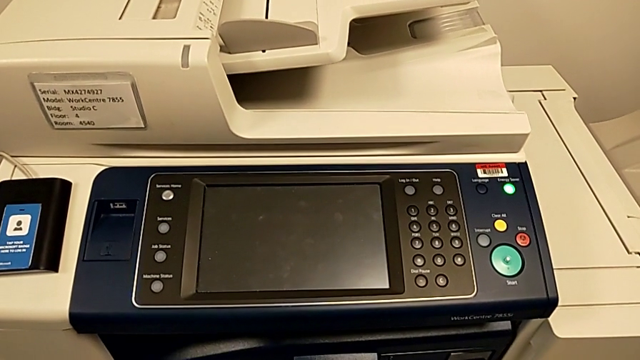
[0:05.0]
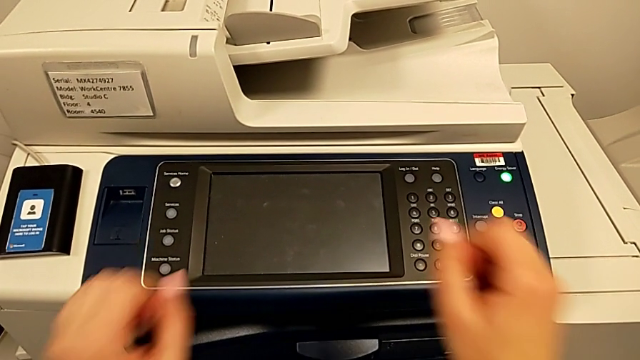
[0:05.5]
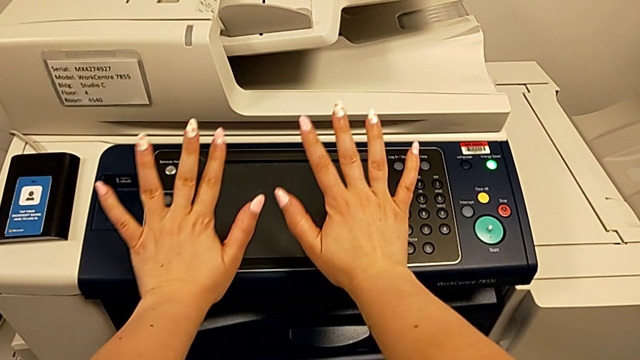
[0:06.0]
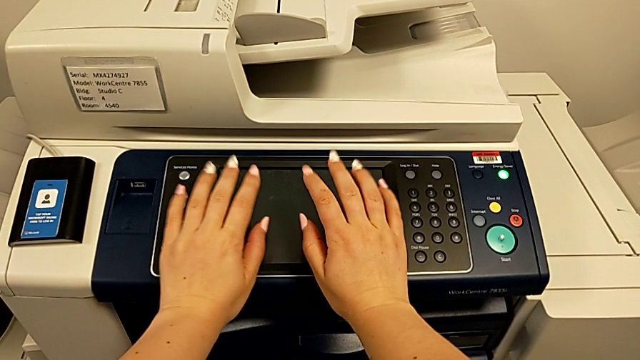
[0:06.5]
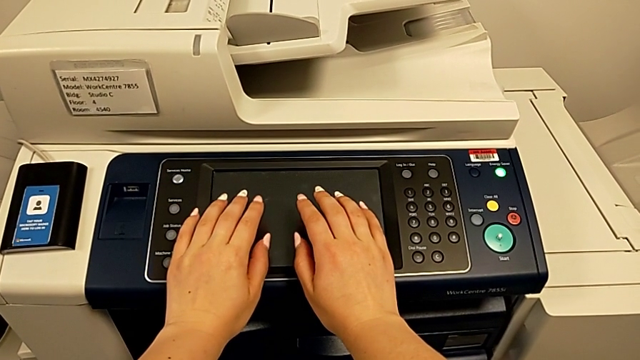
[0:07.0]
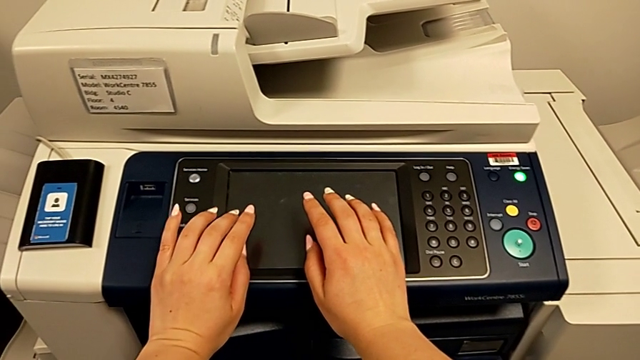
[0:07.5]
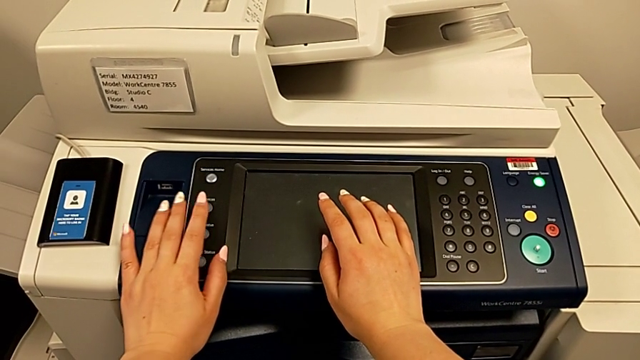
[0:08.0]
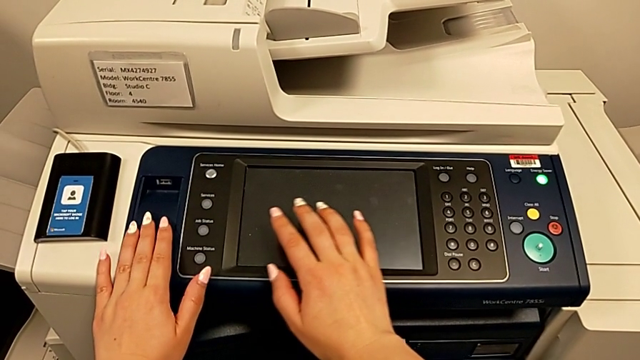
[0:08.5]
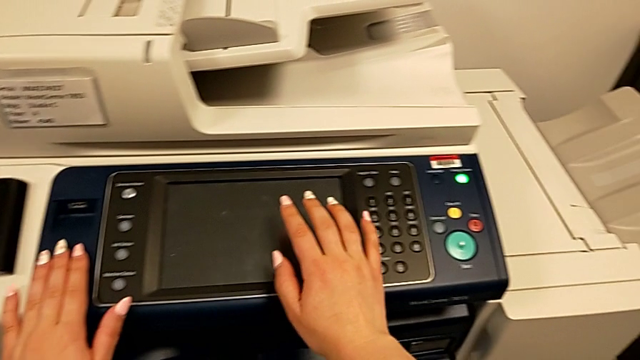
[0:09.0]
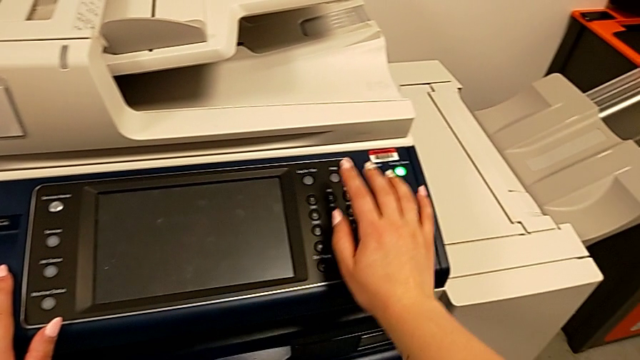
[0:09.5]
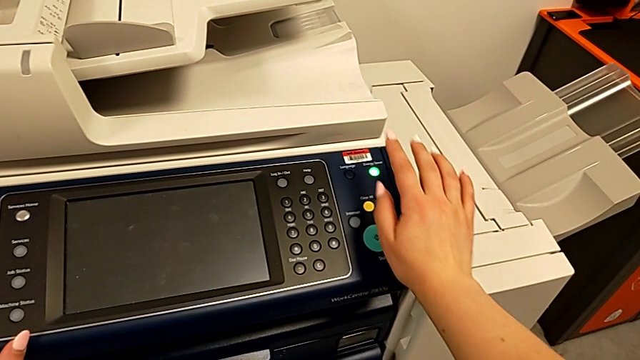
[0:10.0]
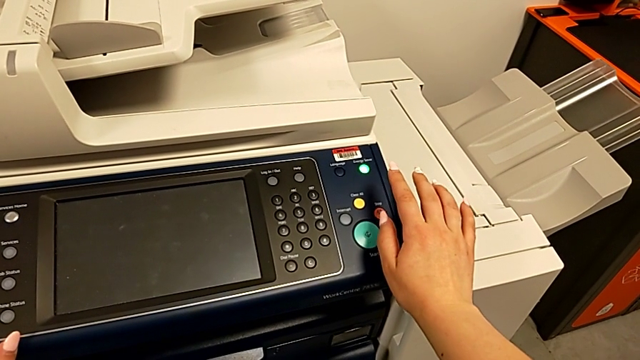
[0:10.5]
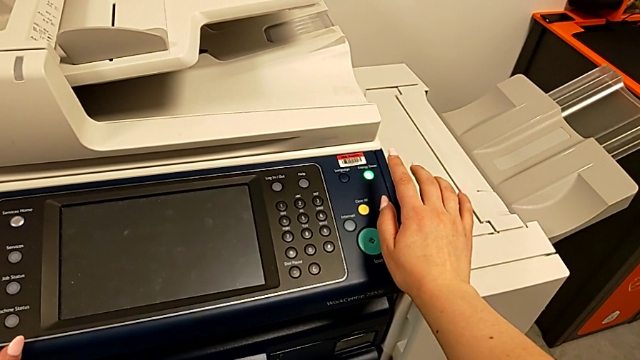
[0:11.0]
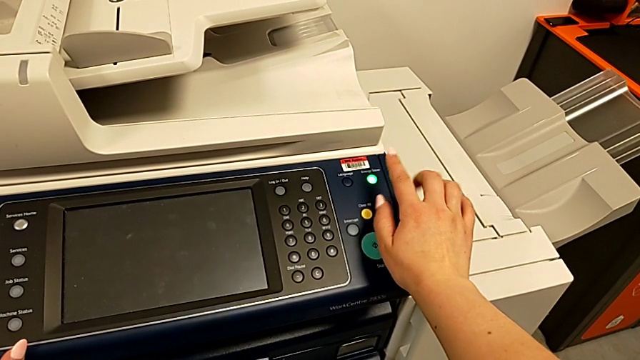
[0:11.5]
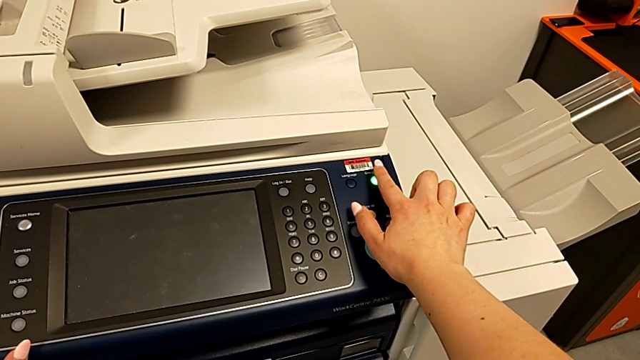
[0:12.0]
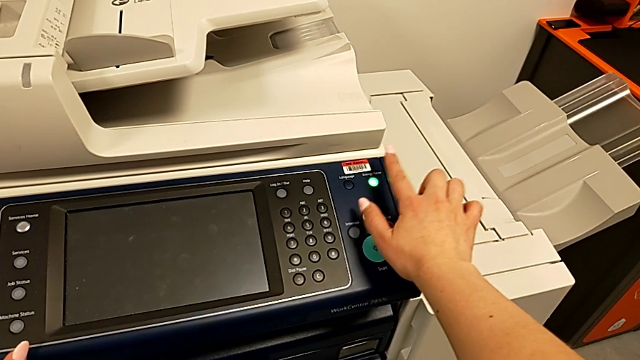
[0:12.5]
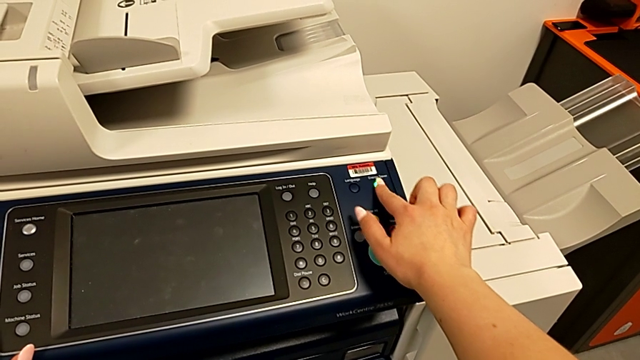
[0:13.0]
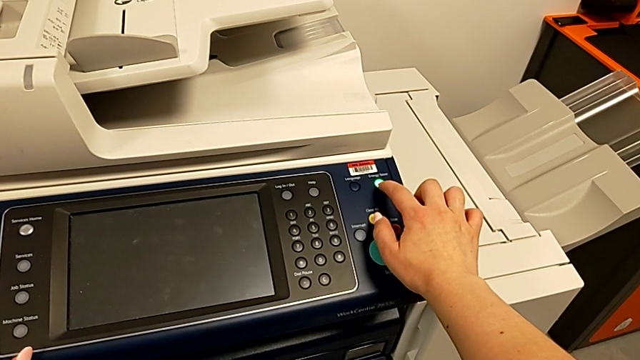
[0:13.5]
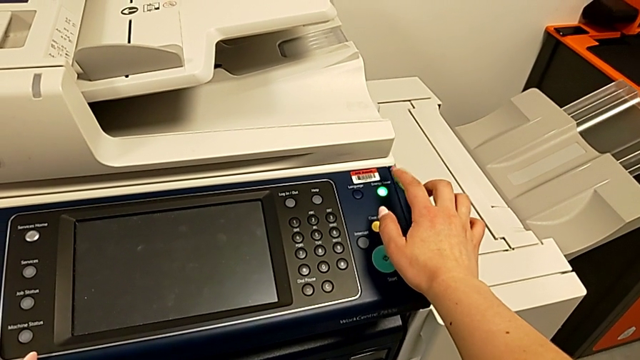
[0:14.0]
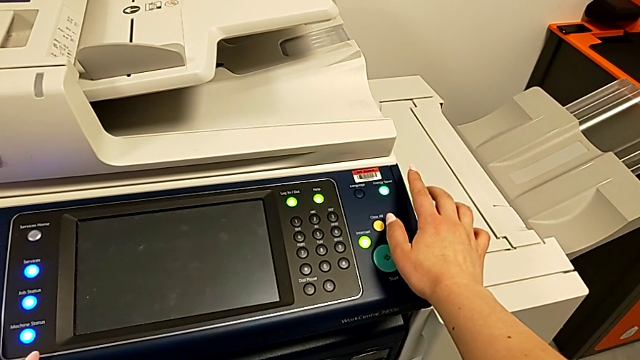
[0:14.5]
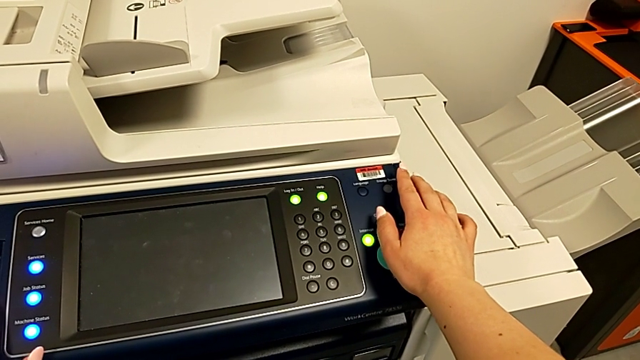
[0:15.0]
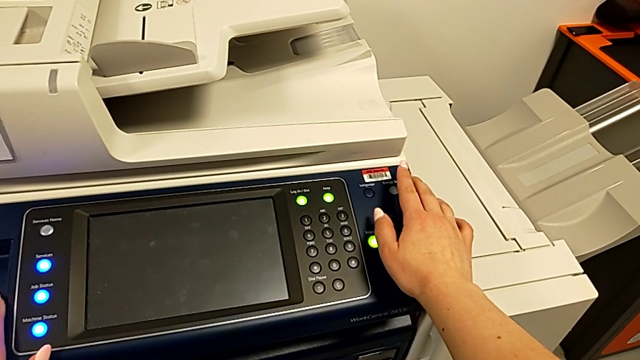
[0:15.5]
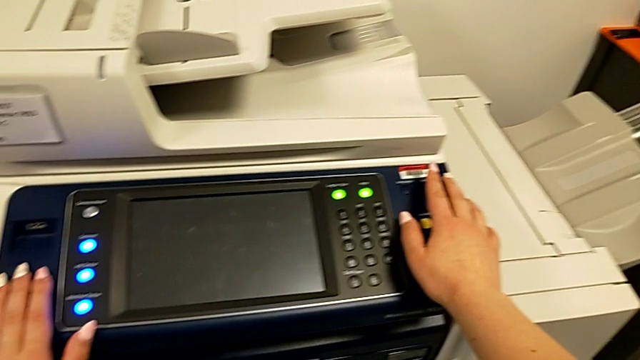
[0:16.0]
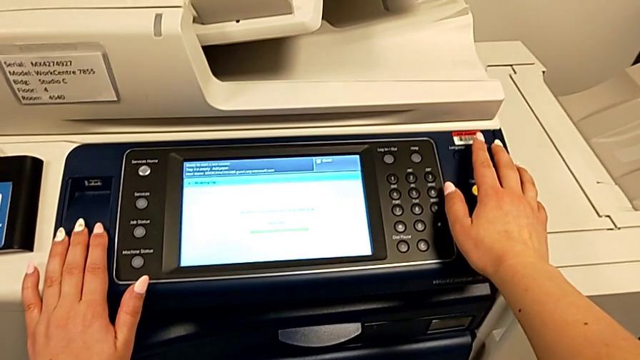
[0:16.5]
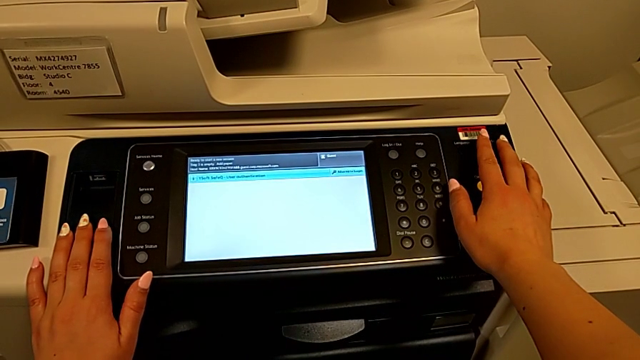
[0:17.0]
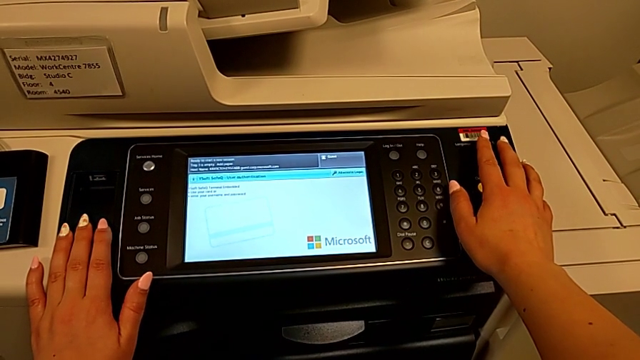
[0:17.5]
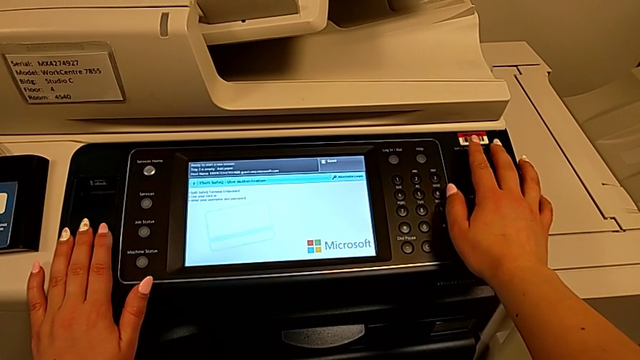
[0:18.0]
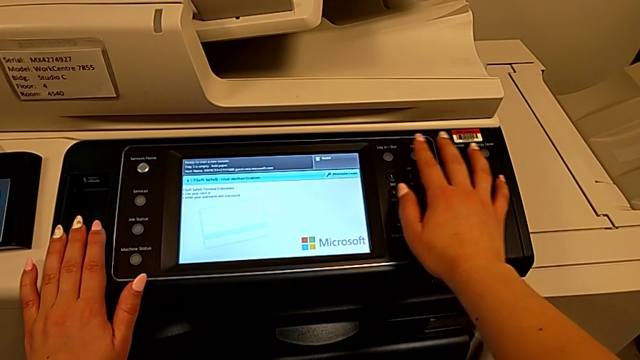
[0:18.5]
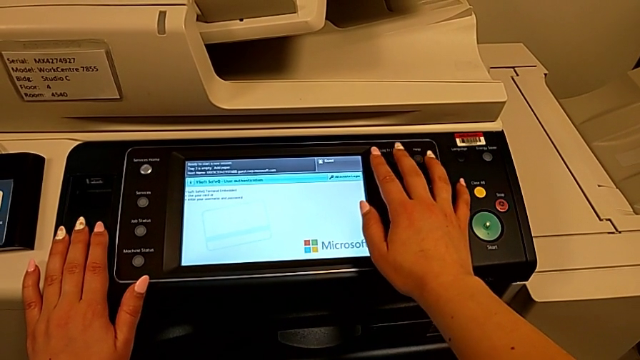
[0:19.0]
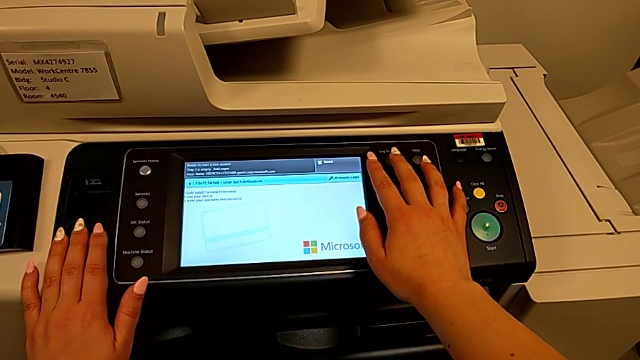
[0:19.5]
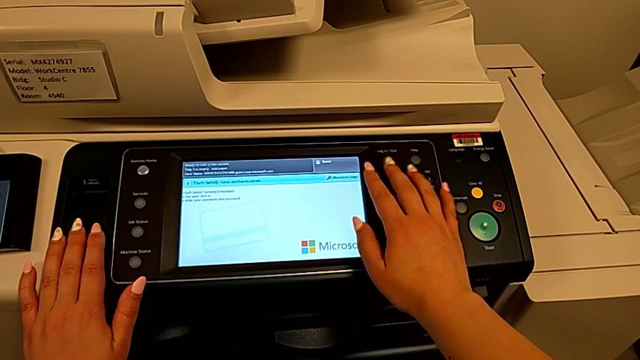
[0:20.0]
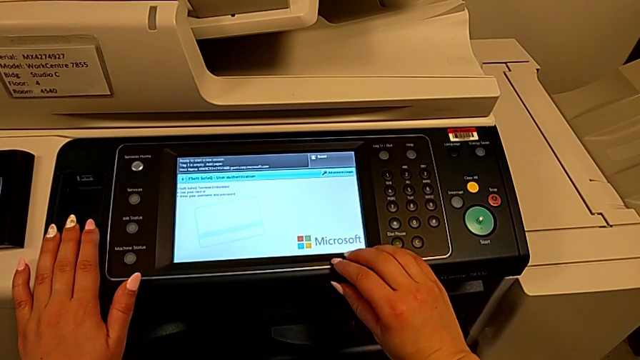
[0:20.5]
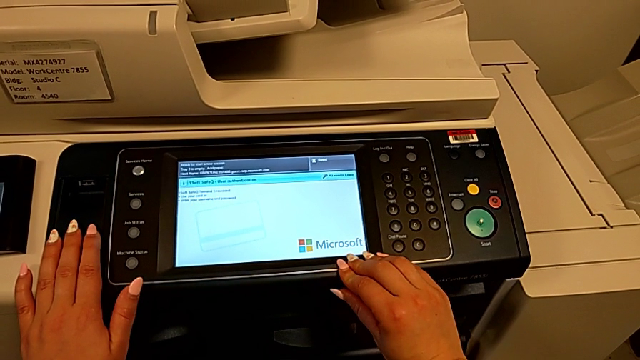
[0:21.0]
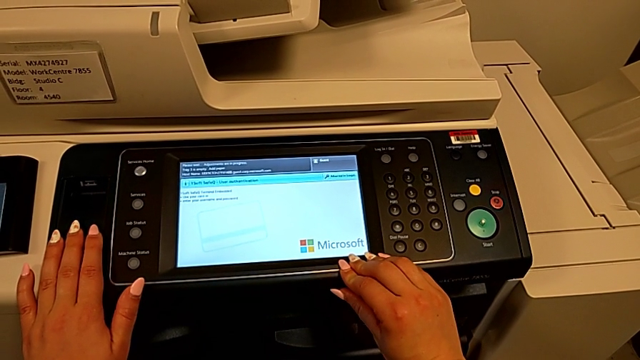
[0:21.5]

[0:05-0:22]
The camera wearer turns on the printer. They approach the printer, touch it, approach the green moon button and press the green button.

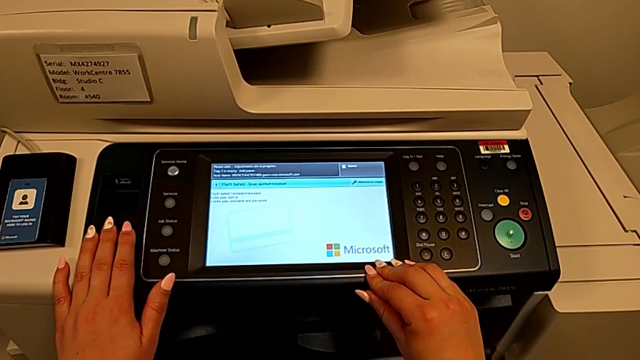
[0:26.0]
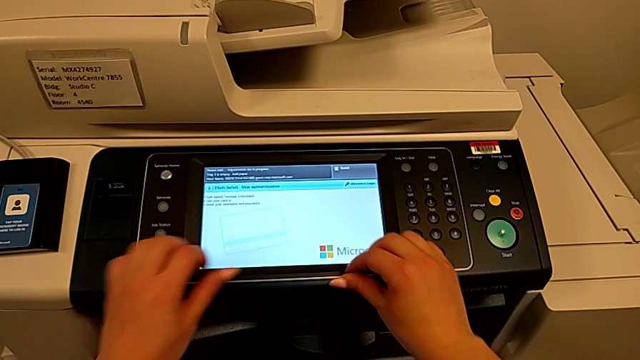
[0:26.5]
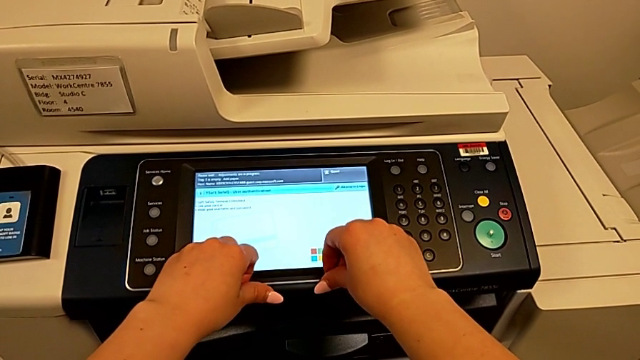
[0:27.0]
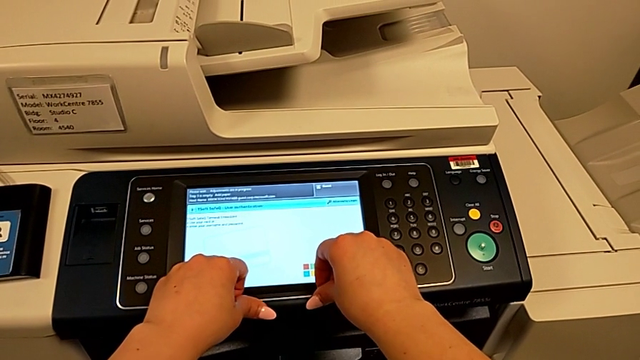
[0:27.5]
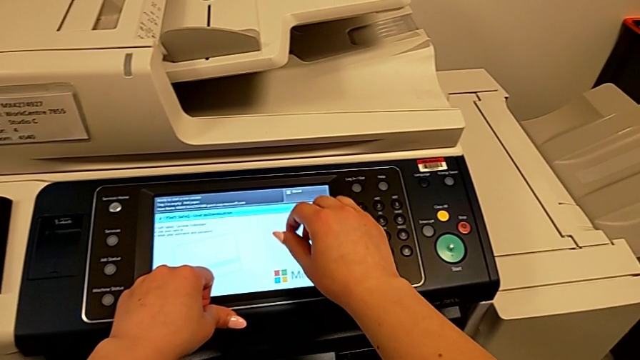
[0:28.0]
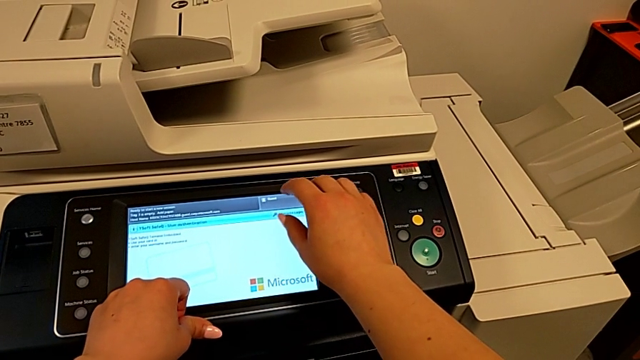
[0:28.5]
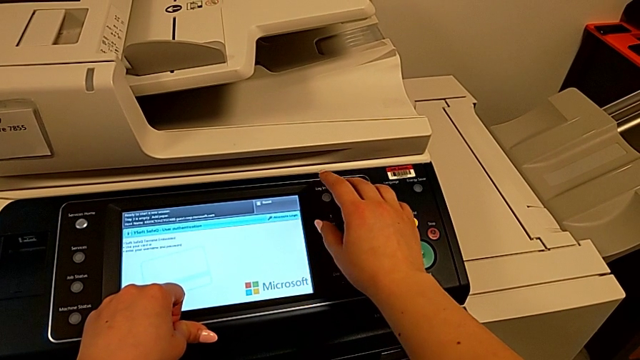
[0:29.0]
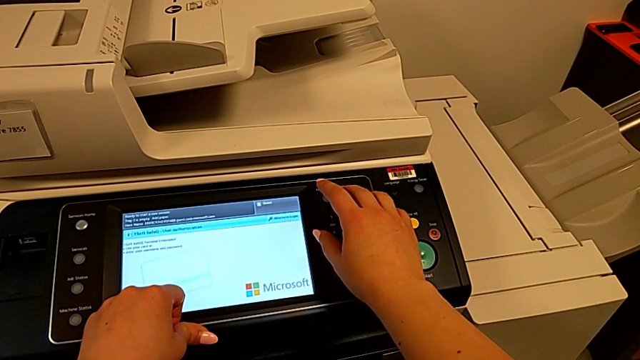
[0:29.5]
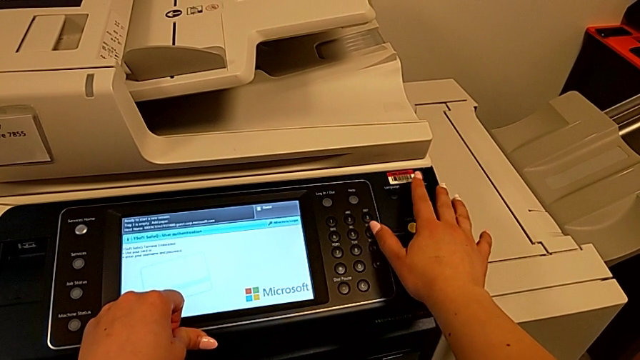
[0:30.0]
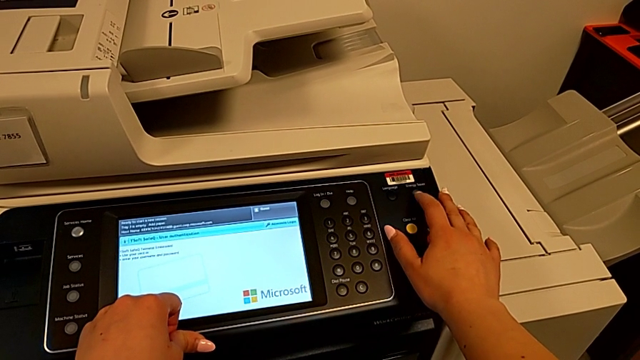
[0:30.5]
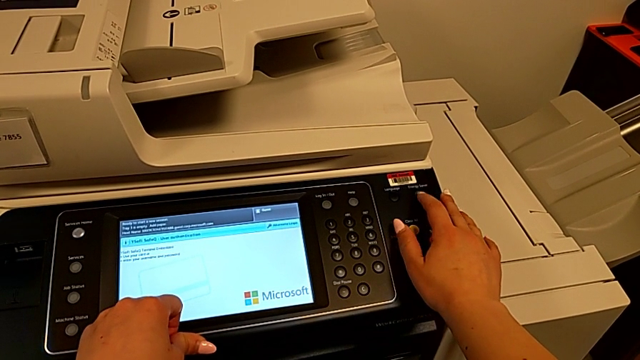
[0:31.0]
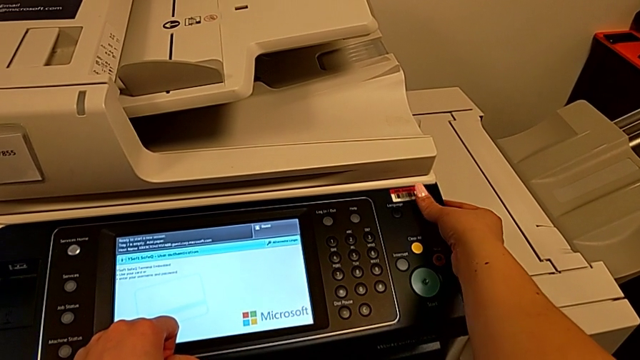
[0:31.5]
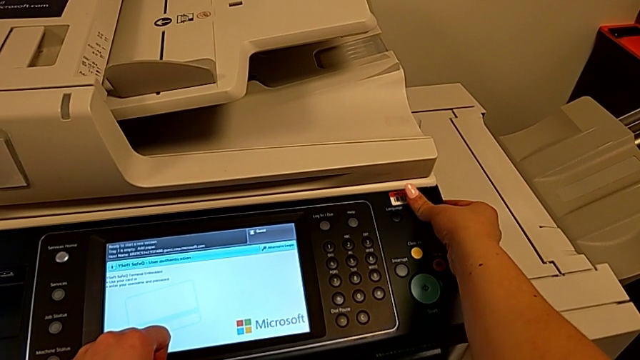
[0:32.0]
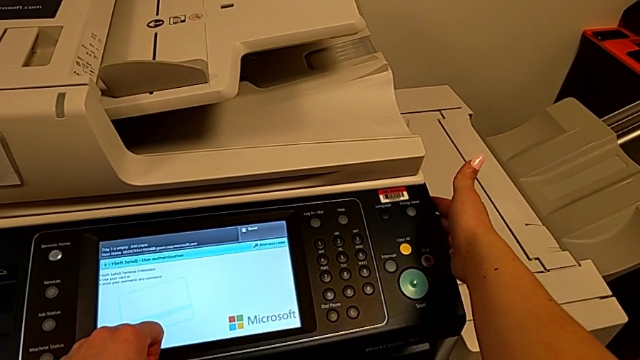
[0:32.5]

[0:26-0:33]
The camera wearer is turning off the printer. They approach the moon button and press the button.
